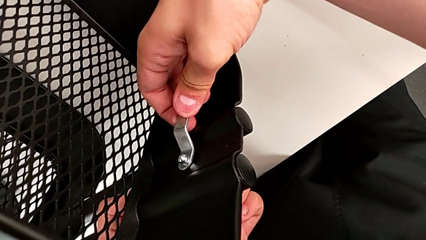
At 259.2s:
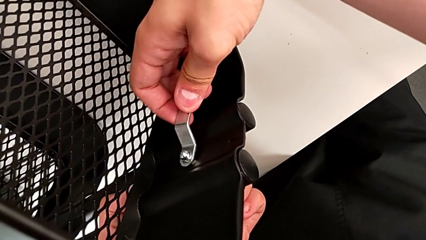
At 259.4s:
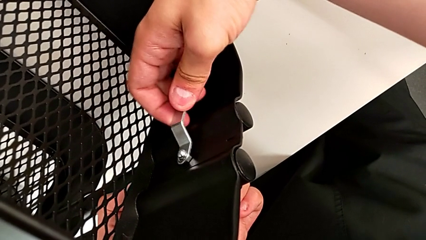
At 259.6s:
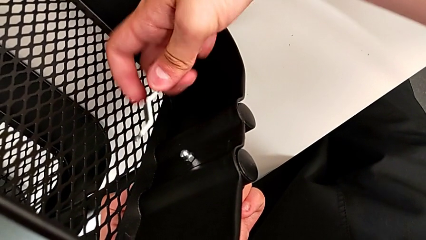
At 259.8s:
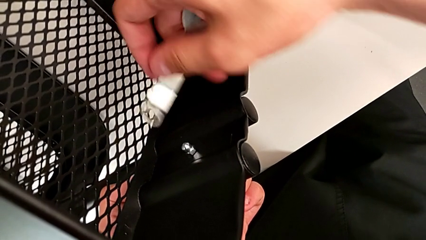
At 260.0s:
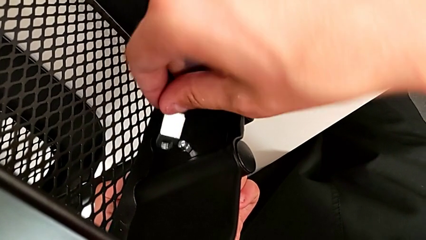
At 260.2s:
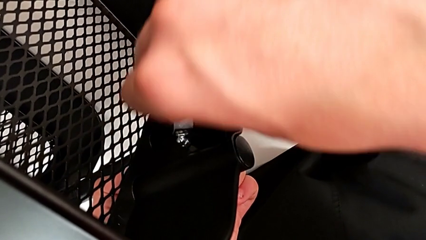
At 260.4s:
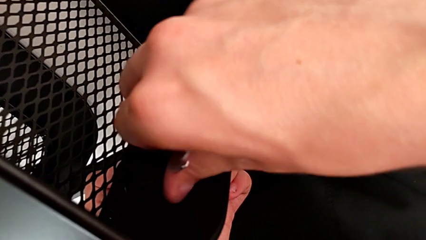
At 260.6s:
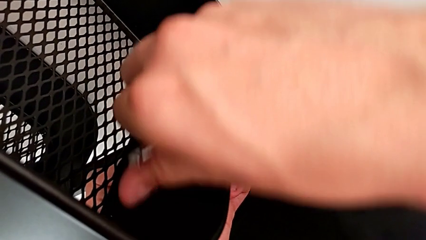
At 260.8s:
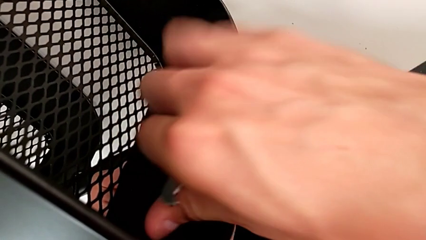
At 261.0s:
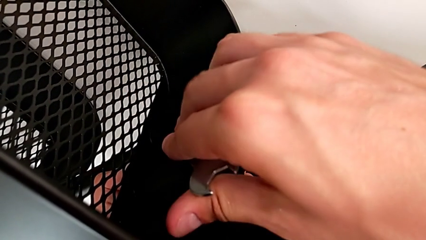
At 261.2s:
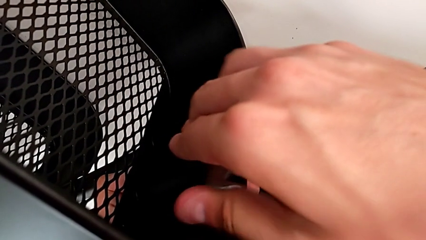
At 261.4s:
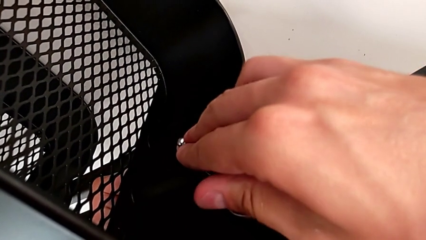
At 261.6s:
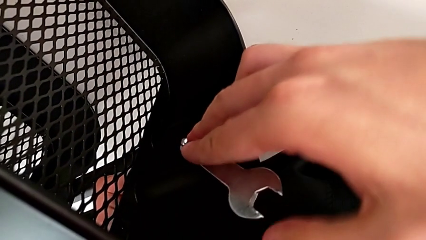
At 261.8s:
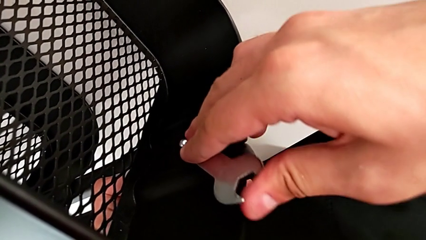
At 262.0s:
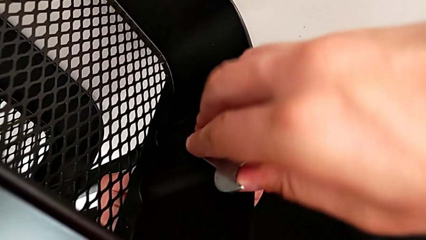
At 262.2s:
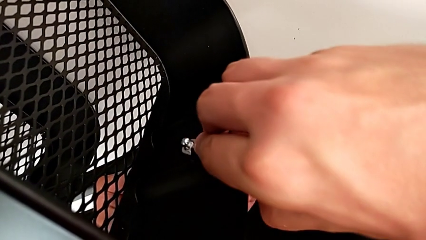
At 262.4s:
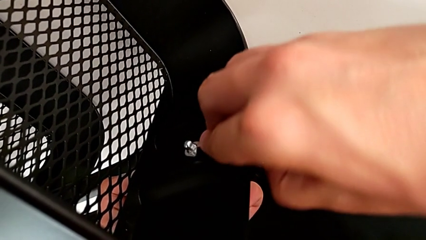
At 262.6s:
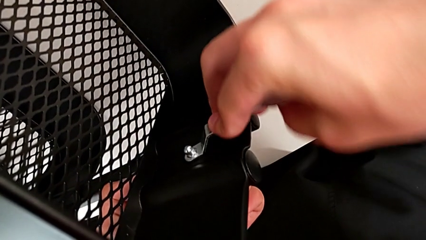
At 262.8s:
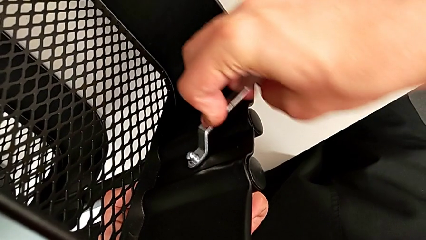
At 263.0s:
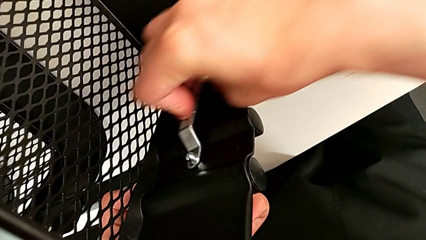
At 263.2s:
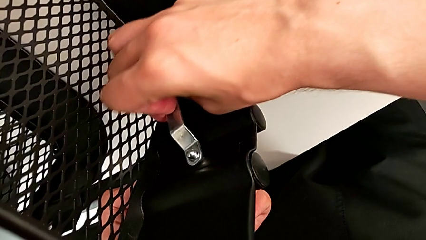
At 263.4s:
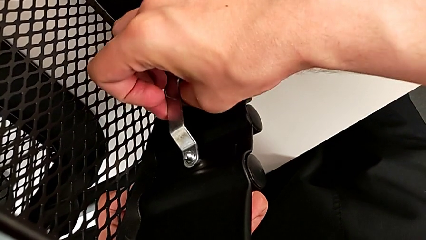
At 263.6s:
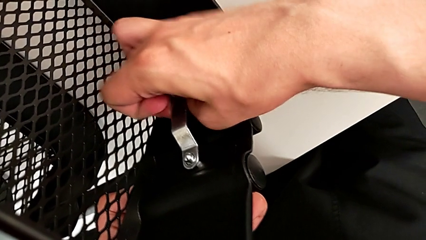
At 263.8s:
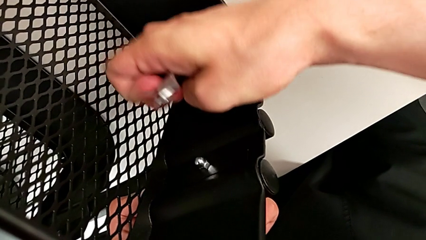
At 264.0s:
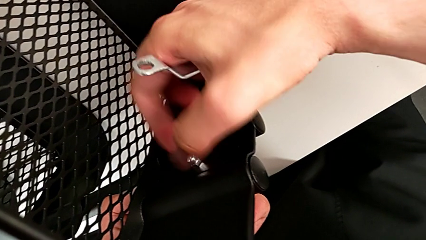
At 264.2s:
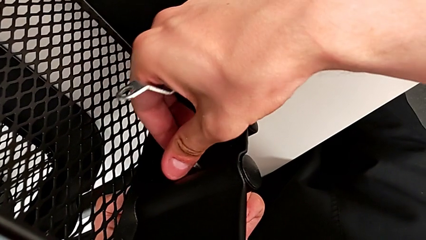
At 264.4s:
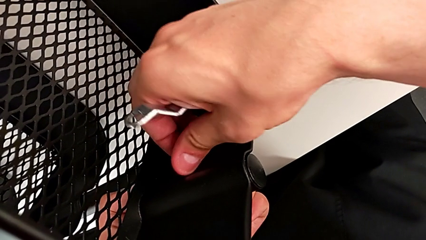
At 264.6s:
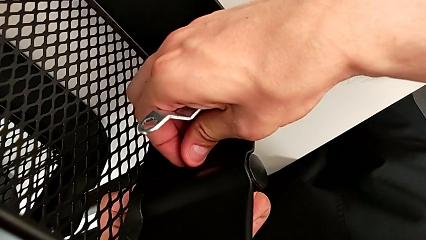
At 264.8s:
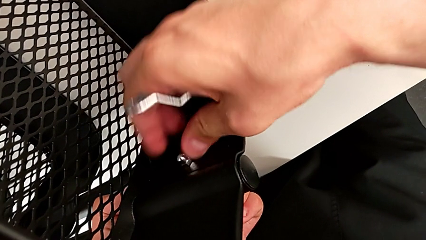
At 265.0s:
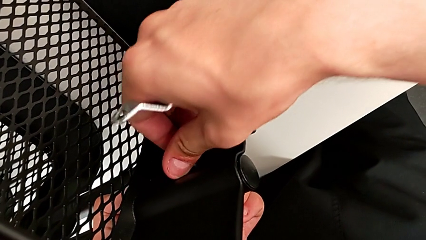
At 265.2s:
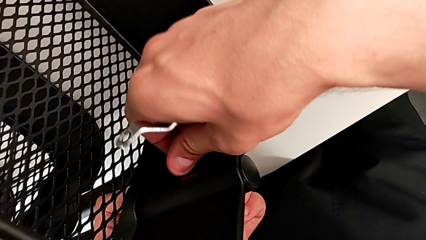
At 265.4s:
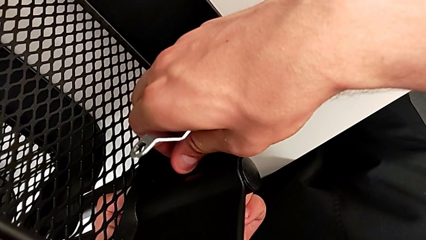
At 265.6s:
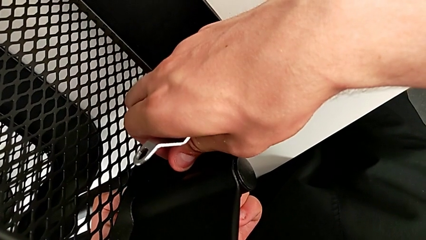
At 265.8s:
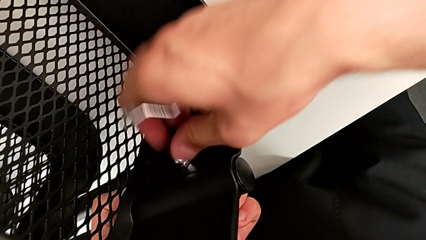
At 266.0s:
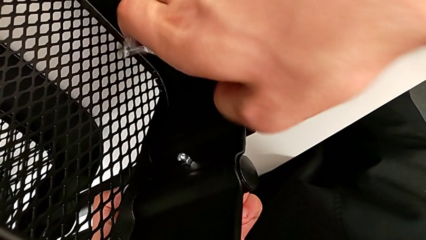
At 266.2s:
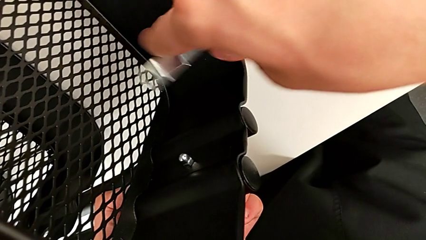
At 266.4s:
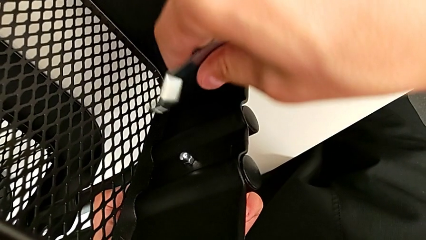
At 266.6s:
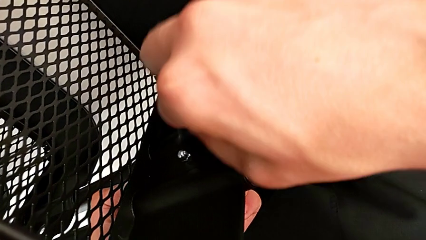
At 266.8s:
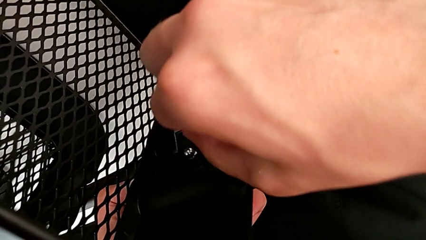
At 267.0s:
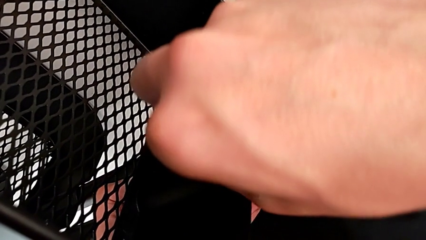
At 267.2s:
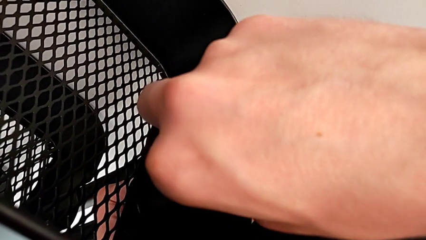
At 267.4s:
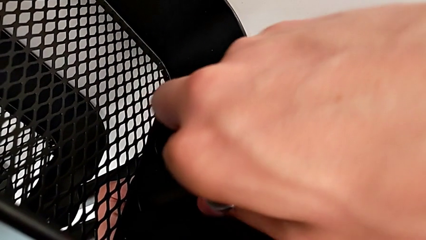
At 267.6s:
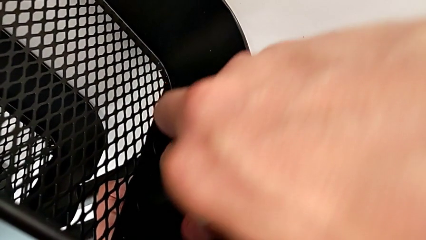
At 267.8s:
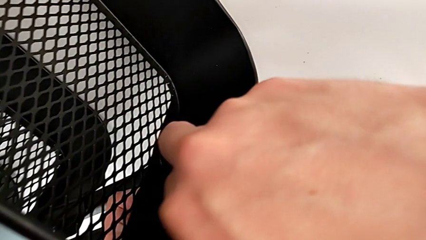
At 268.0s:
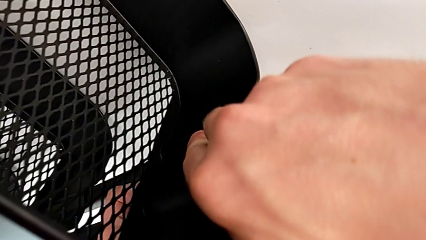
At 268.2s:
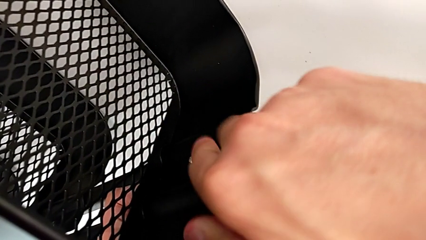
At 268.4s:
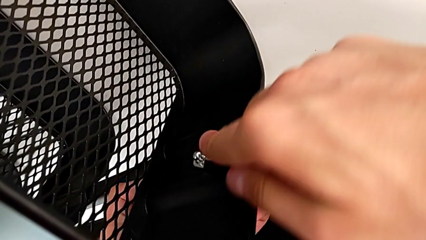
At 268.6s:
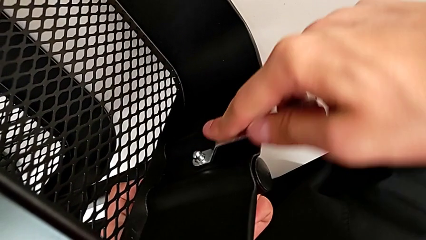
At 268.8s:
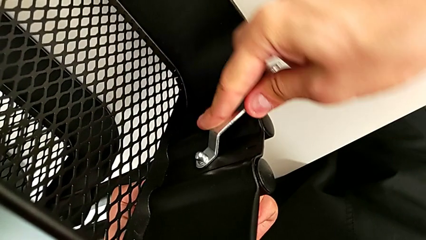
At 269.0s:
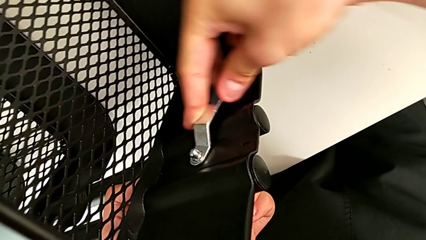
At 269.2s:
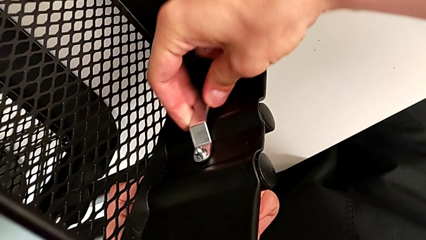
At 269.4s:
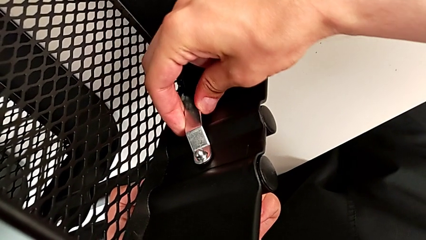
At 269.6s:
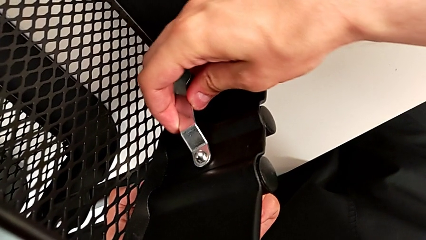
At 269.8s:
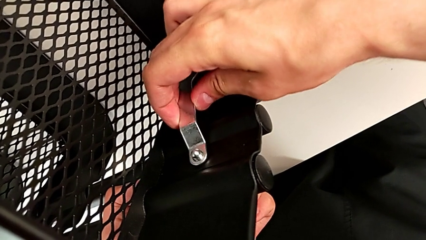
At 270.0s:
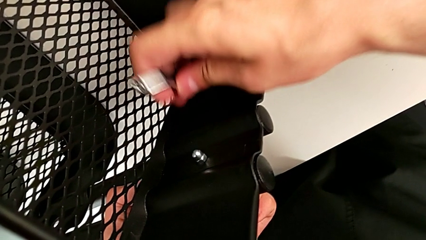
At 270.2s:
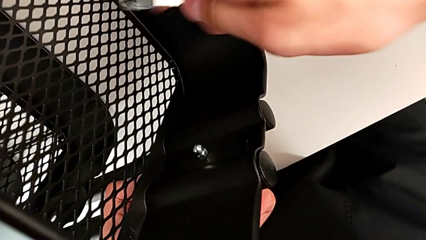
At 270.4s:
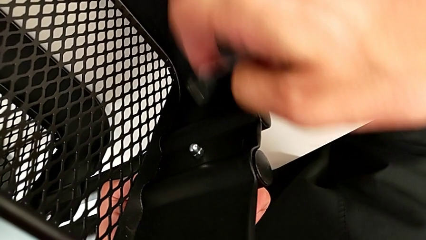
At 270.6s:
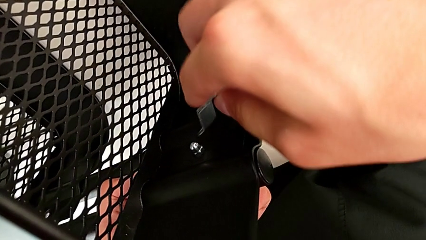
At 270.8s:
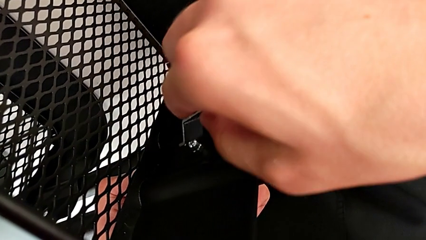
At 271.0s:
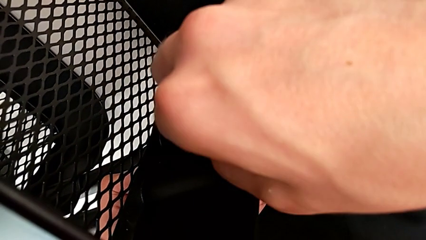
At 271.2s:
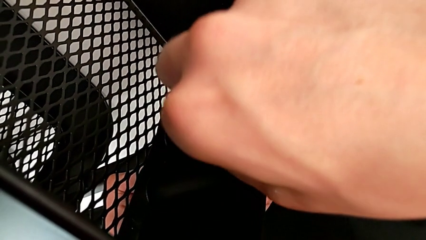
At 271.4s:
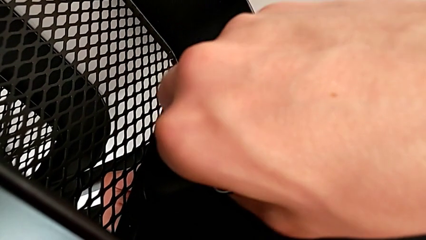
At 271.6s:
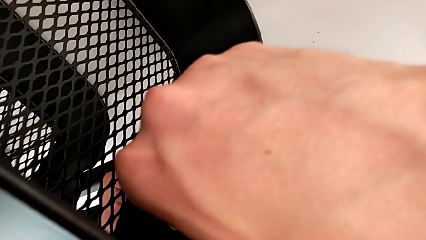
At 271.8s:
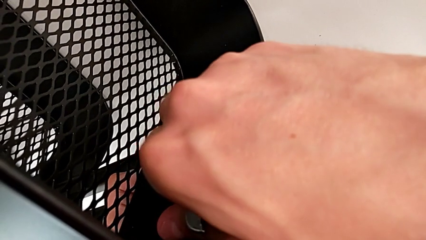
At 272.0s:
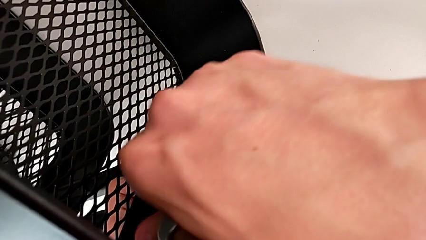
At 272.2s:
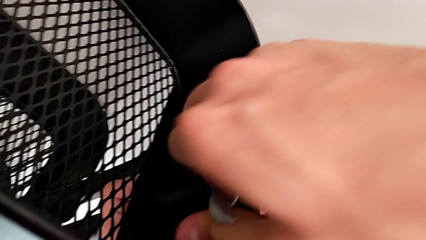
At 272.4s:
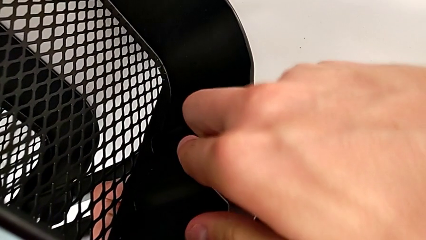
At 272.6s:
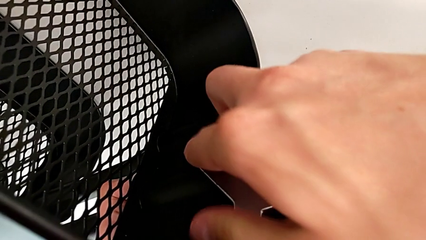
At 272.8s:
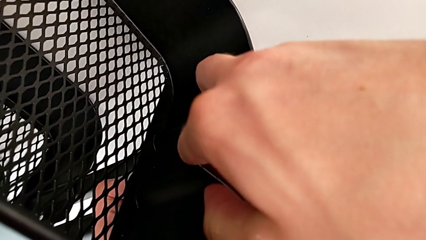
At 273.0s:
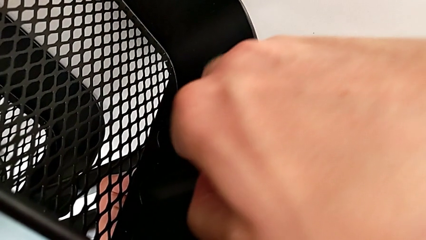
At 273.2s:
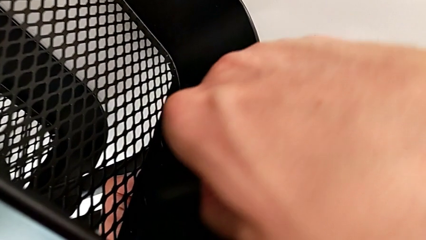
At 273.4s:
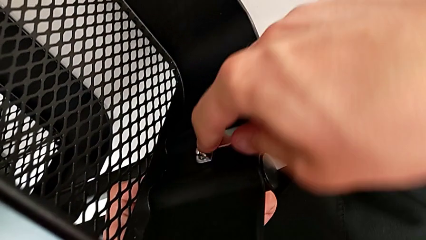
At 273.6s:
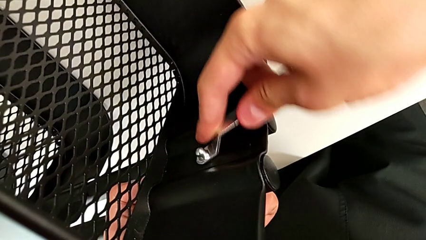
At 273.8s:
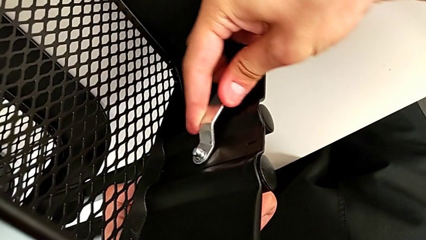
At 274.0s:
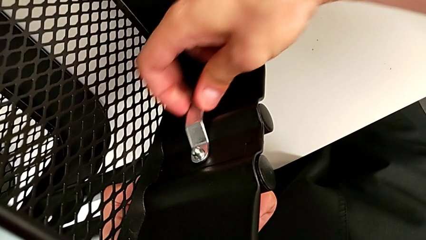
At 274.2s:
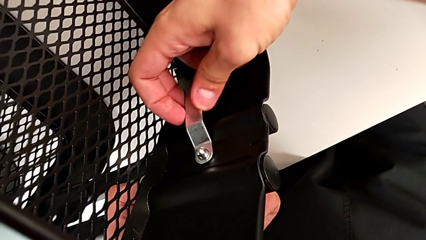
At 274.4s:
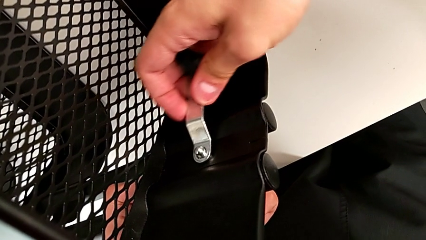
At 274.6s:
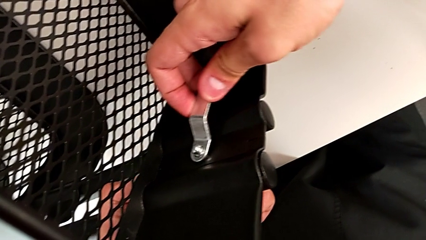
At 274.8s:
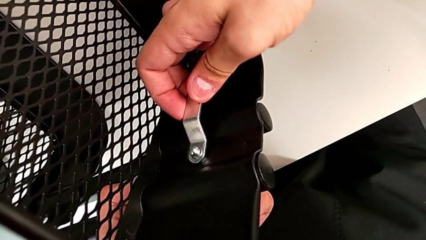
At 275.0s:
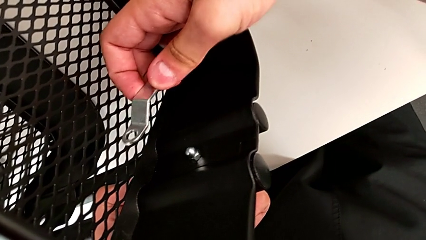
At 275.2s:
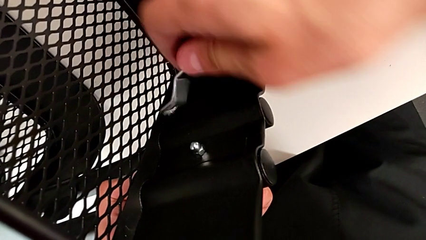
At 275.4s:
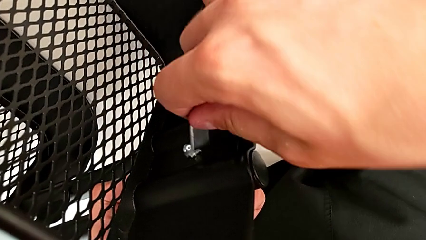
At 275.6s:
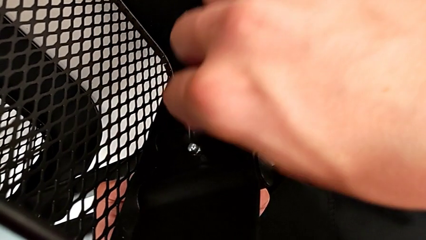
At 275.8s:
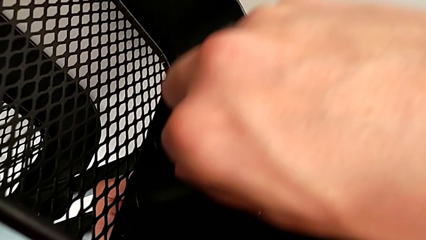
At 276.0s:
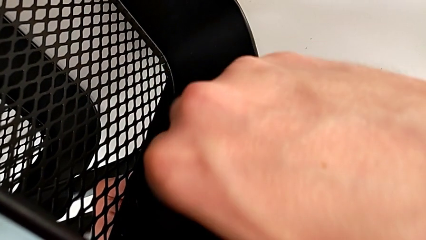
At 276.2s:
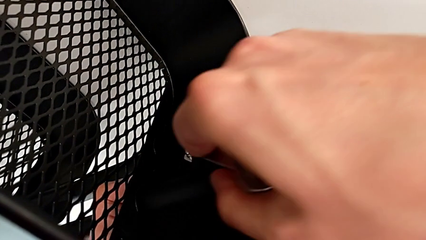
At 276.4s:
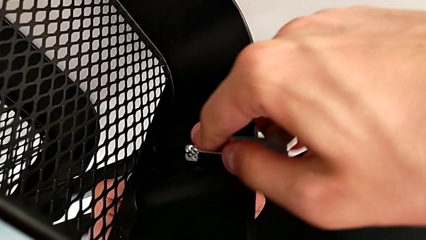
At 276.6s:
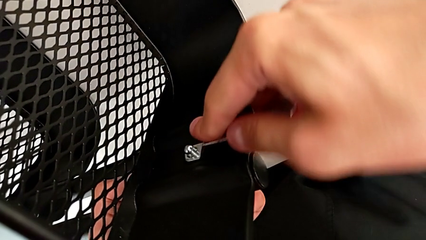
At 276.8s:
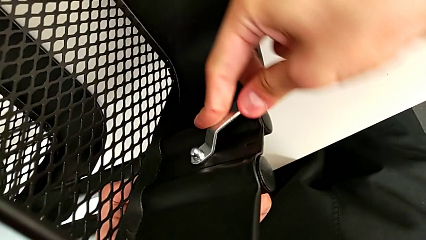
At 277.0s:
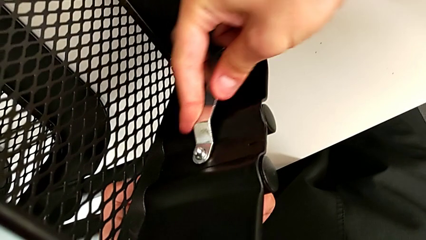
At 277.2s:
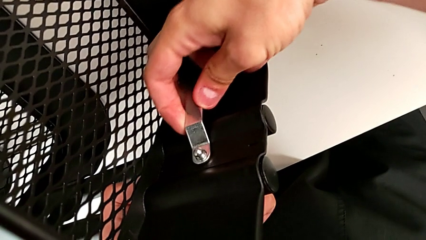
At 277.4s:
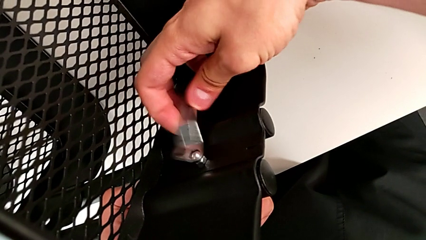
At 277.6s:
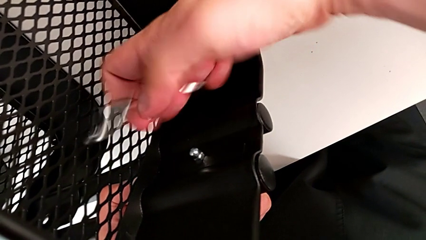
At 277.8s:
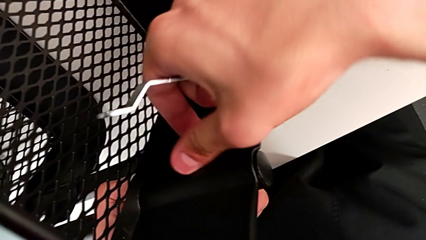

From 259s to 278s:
The camera wearer is unscrewing the brackets of the top tray. They keep unscrewing the third hexagon cap nut, screw it, insert it, unscrew it and grab it.
